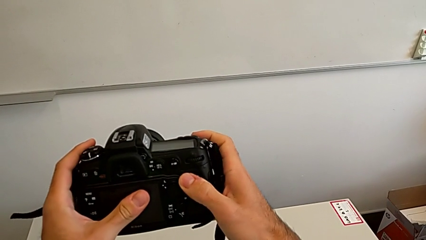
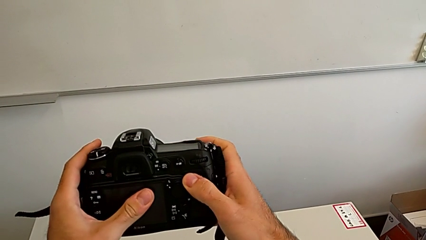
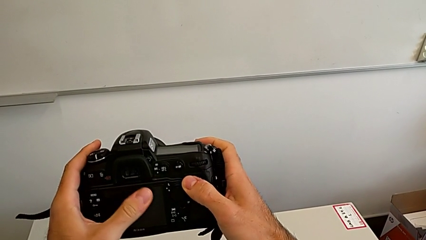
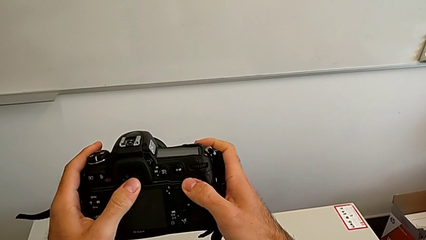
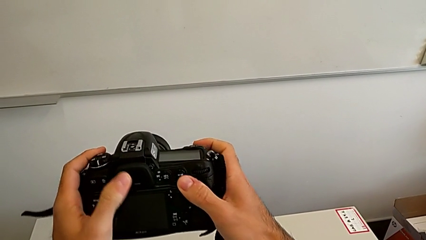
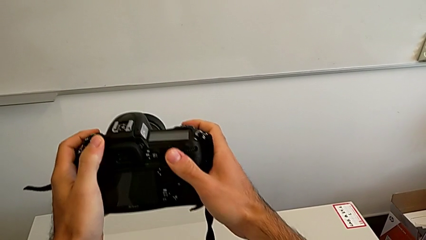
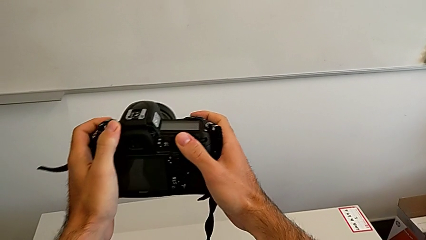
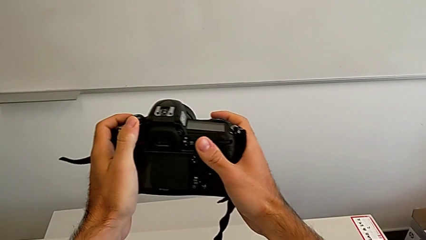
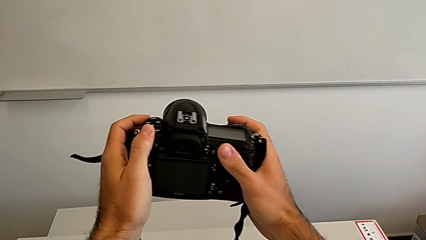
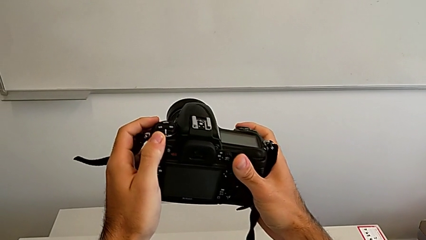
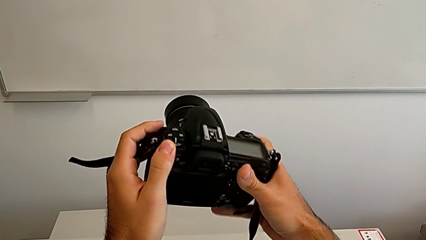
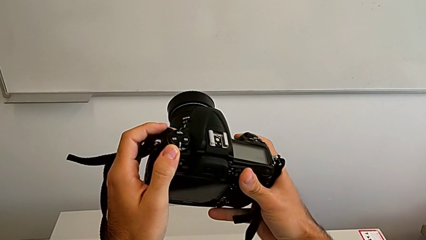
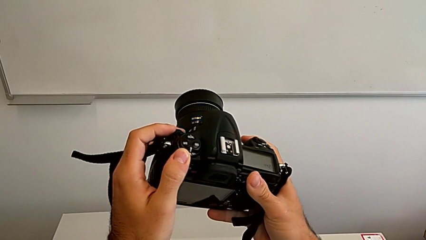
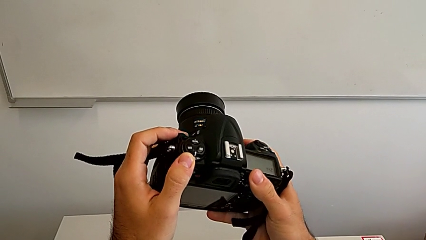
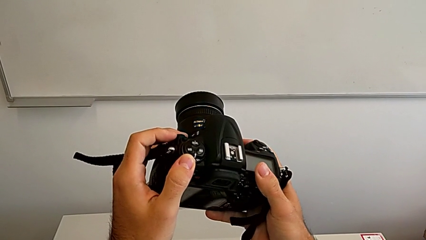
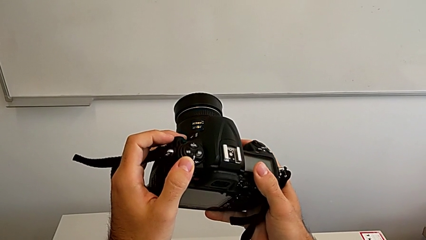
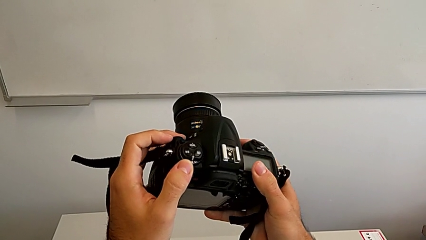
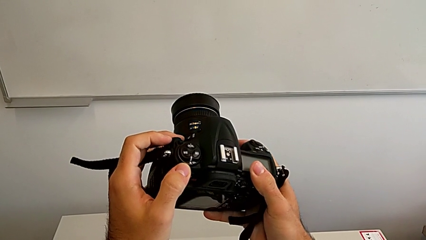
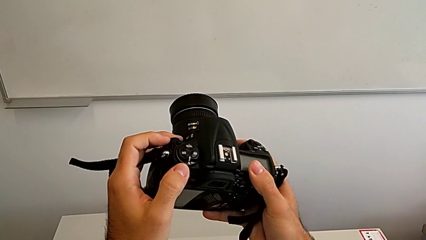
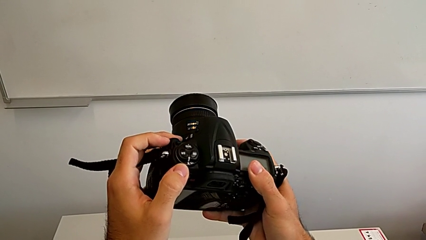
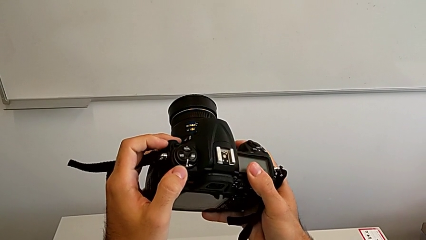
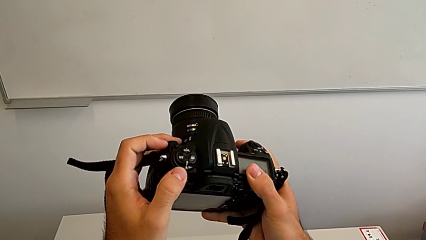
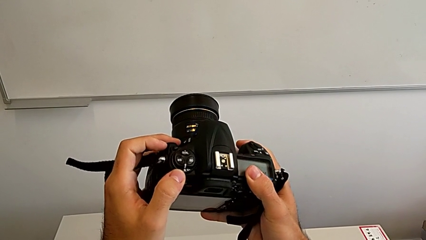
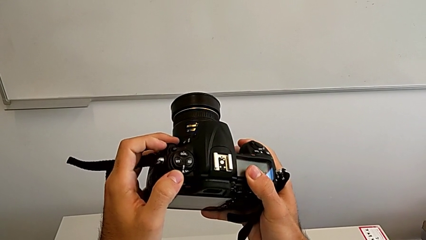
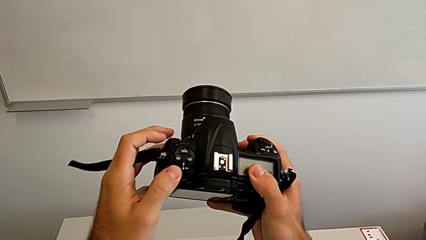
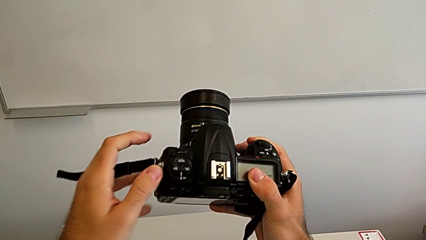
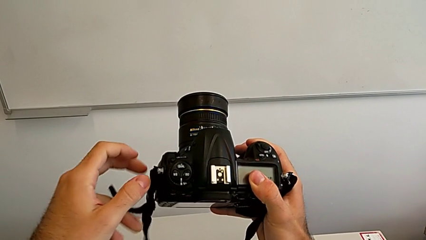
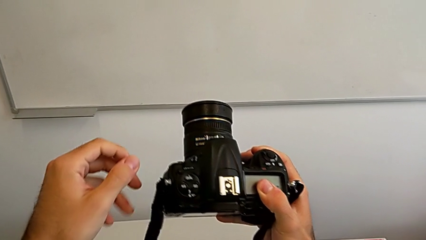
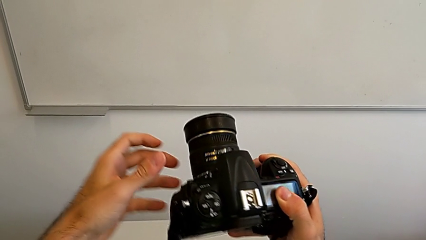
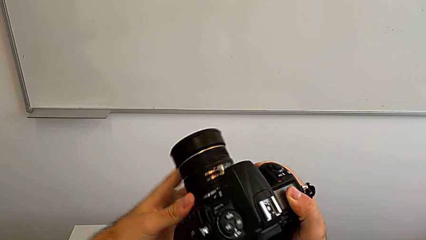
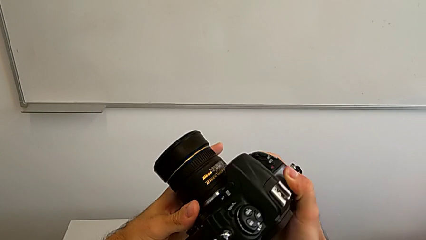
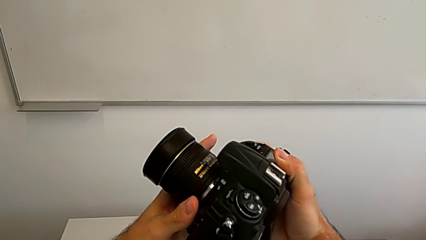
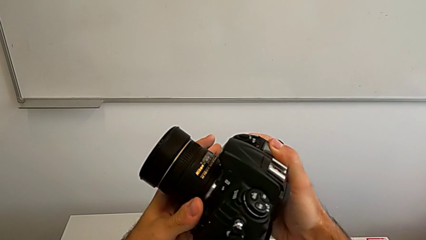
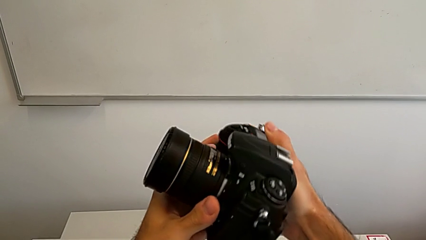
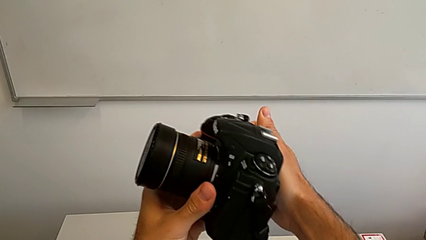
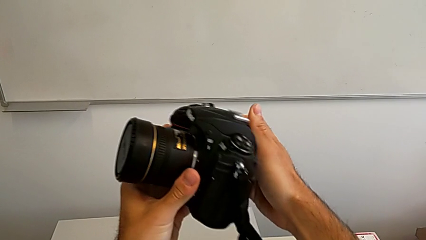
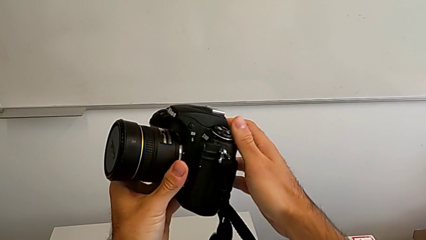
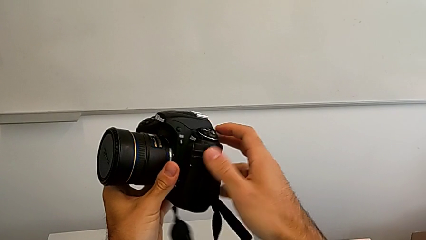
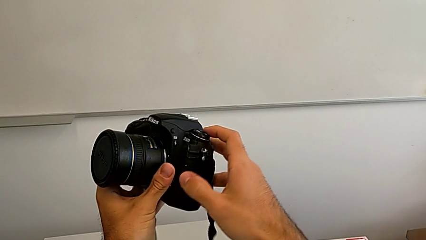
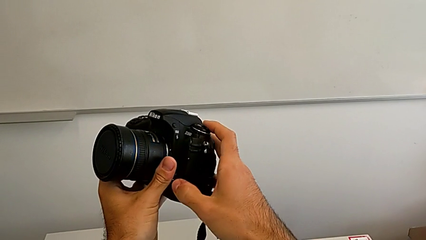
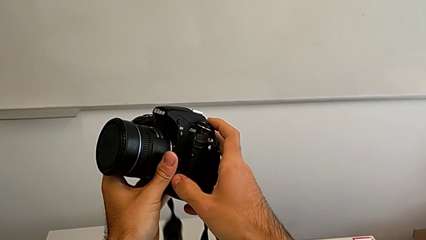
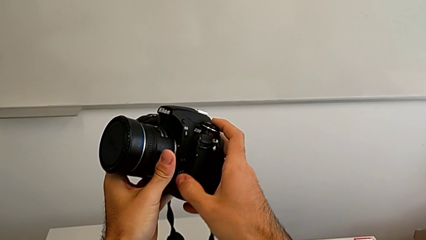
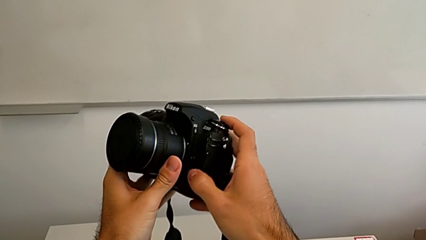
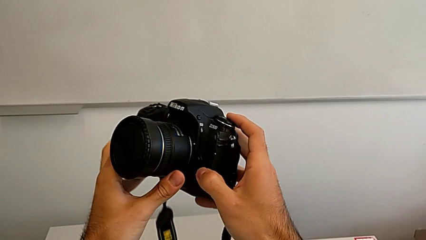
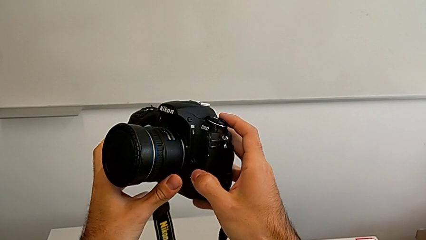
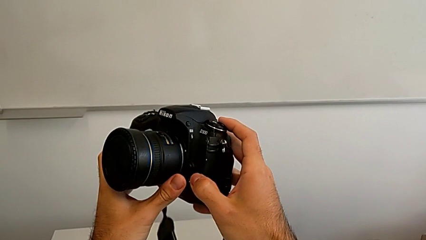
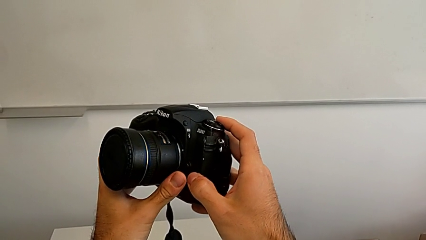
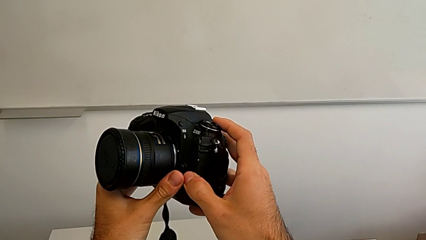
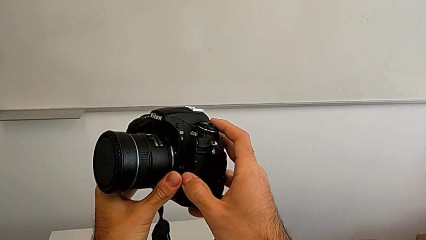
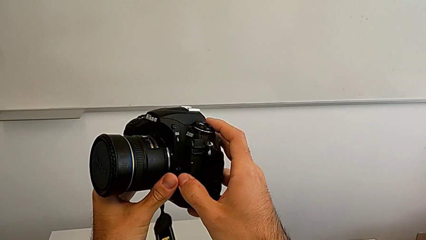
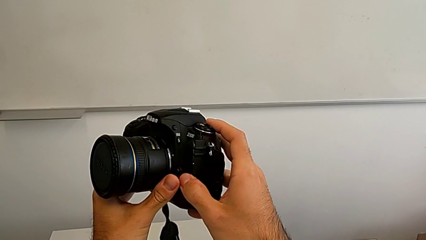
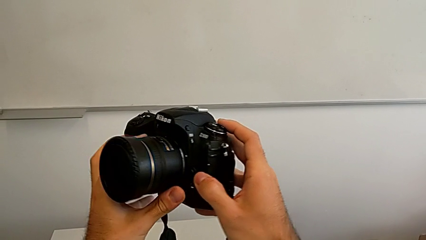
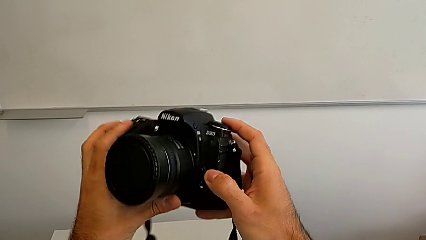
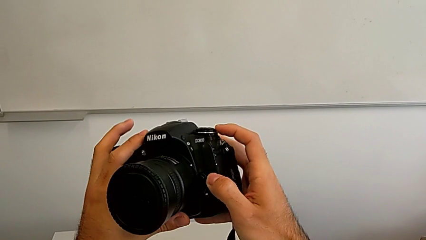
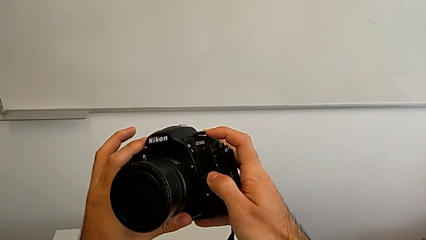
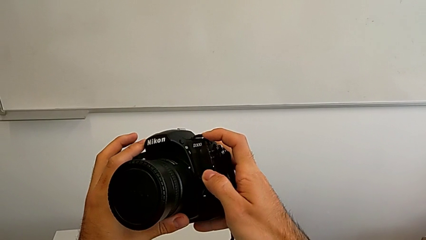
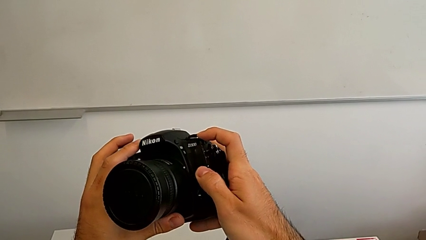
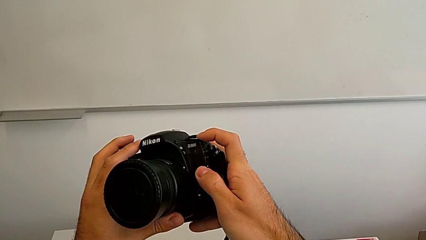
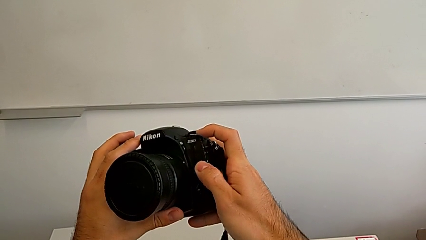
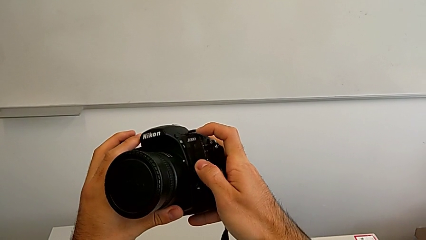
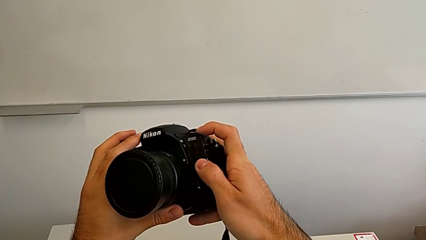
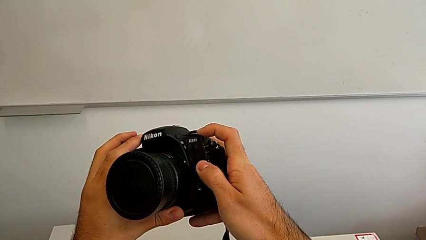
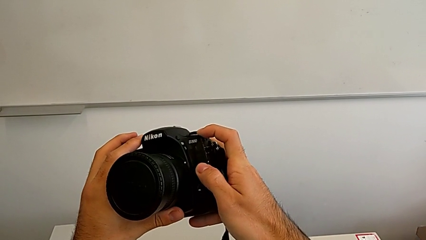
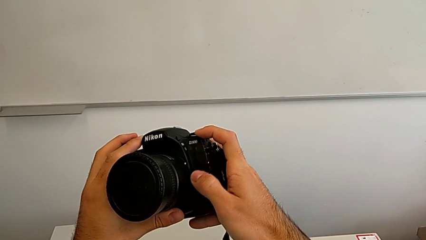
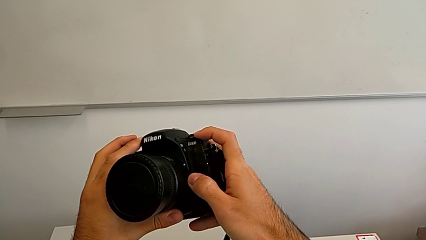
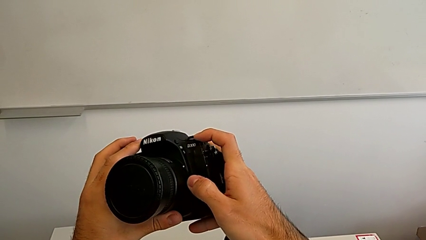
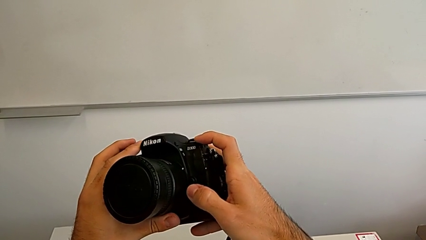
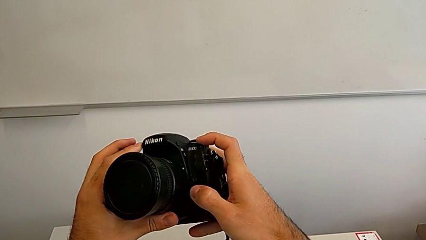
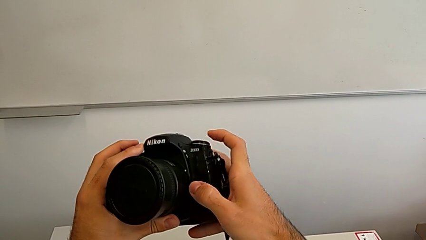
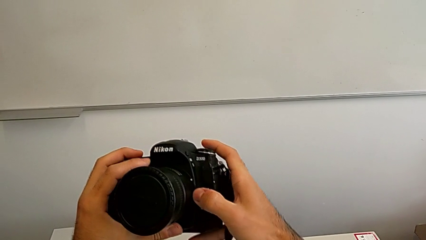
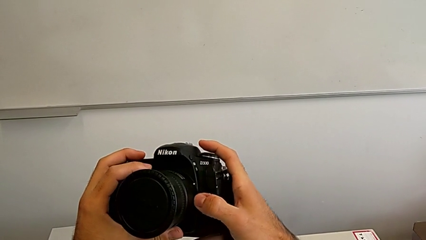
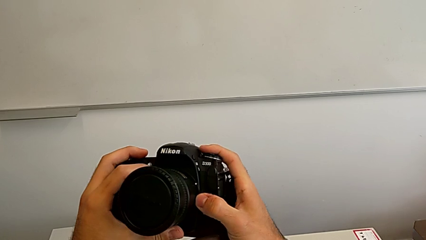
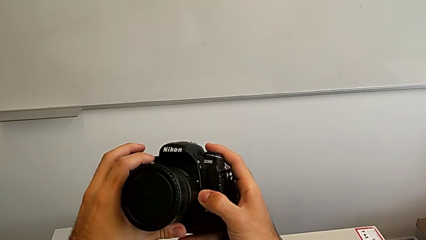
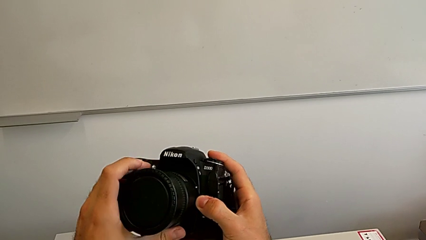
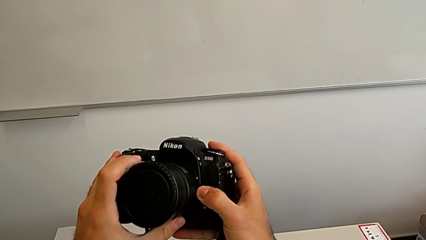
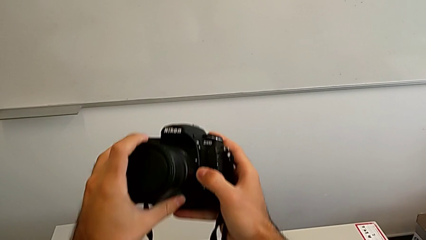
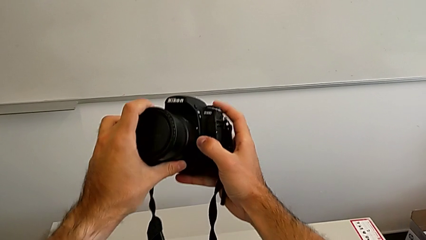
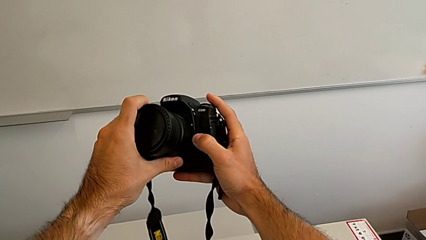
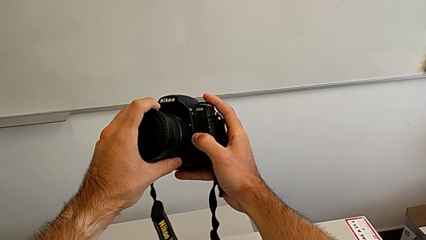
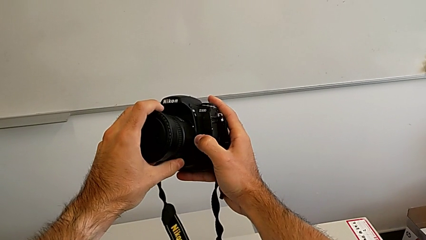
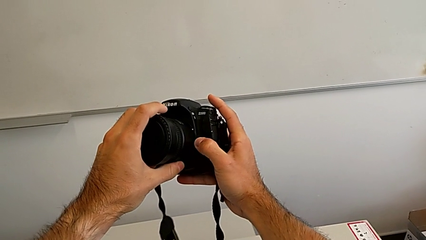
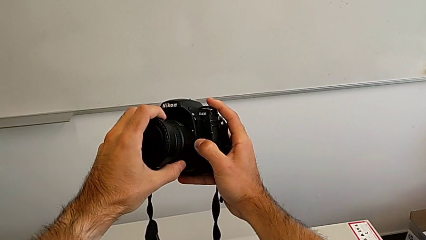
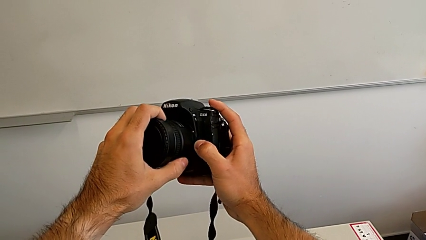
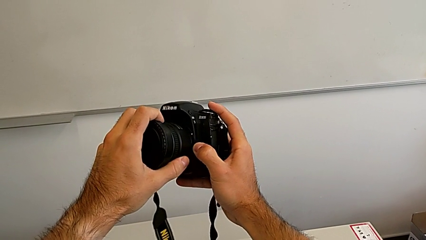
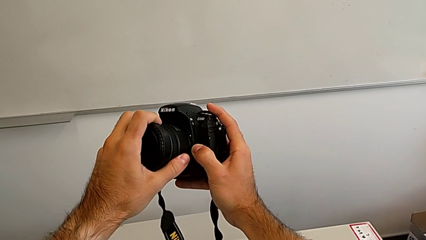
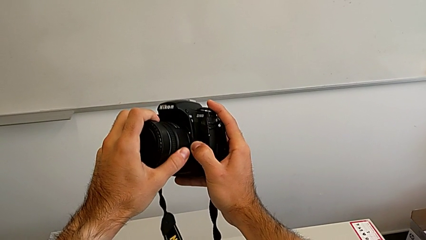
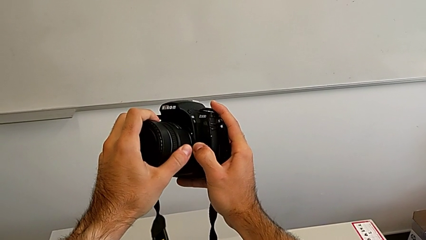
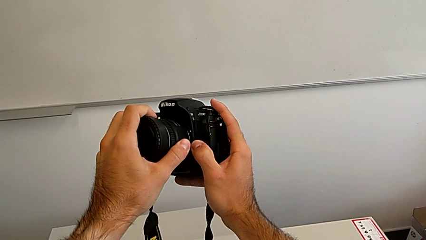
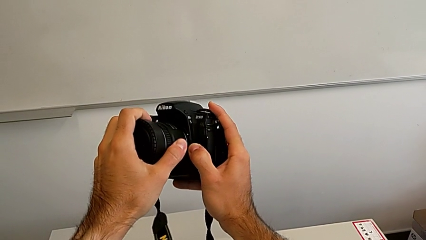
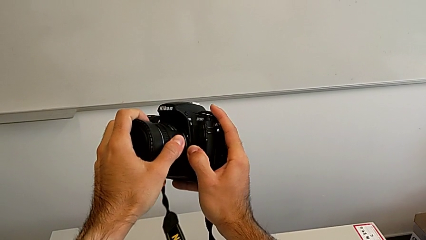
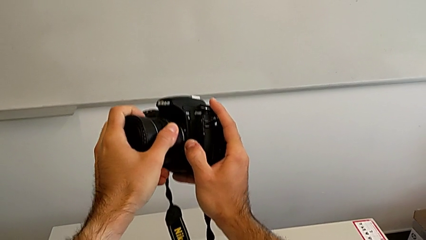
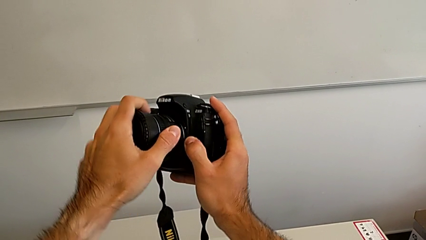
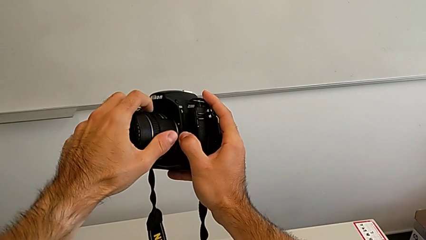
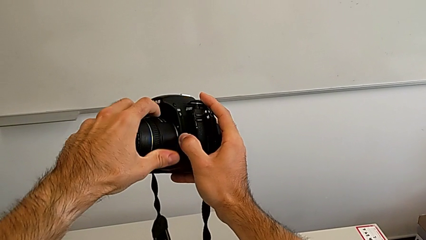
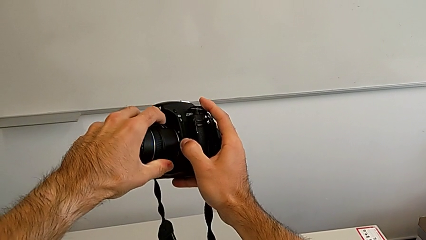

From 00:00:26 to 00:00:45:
The camera wearer is detaching the lens from the DSLR. They wrongly inspect, rotate and inspect the DSLR, press the button, grab the lens, hold the button and begin to wrongly rotate the lens on the opposite side.
